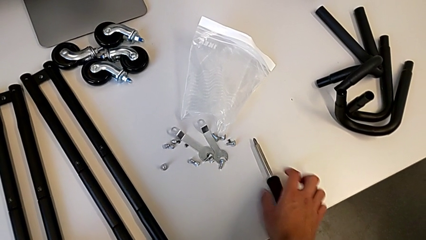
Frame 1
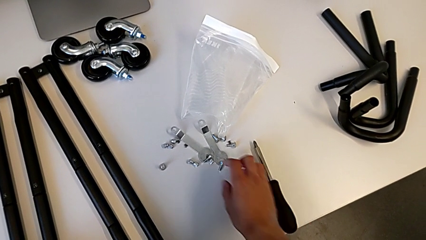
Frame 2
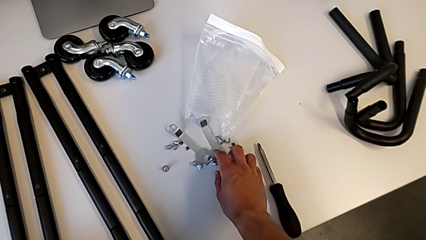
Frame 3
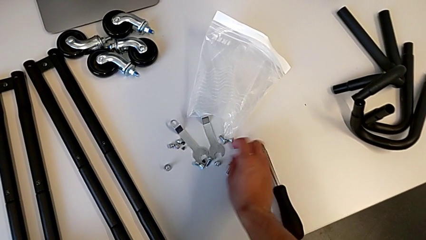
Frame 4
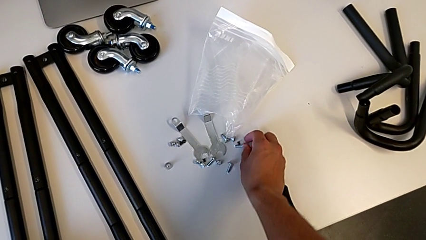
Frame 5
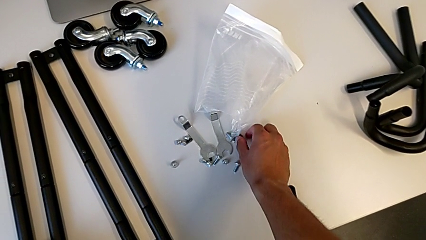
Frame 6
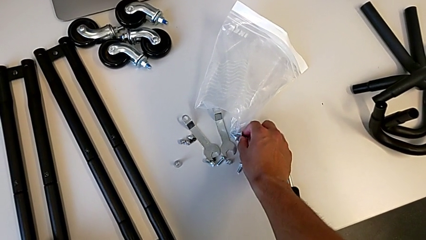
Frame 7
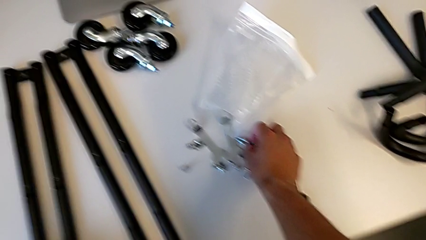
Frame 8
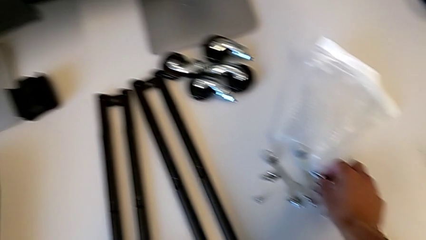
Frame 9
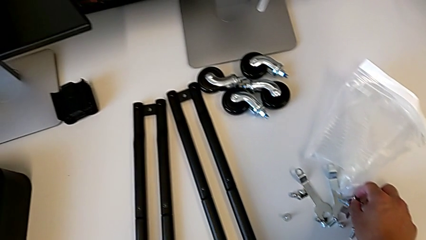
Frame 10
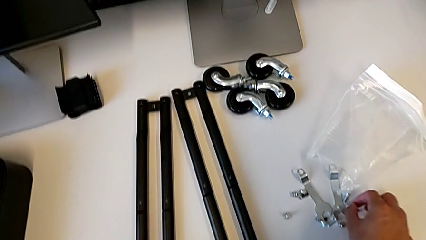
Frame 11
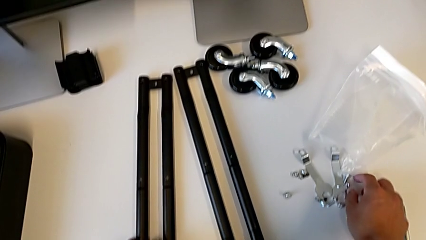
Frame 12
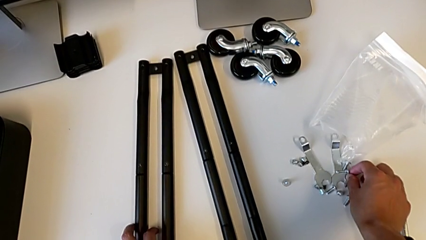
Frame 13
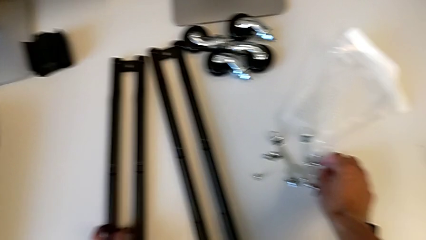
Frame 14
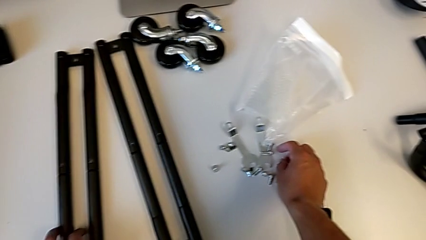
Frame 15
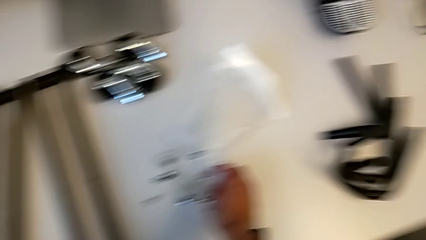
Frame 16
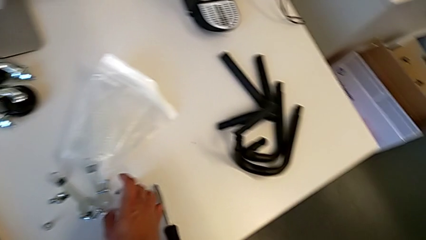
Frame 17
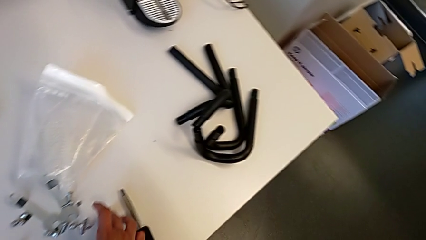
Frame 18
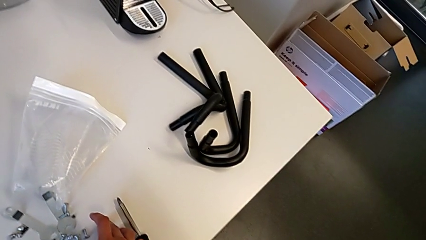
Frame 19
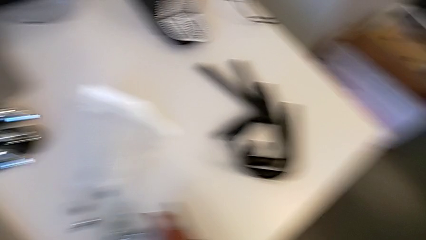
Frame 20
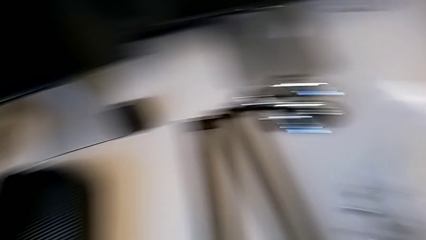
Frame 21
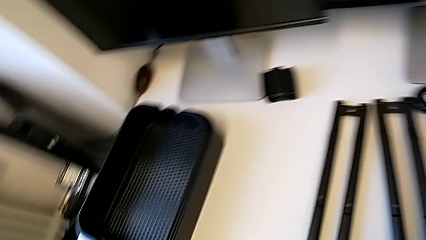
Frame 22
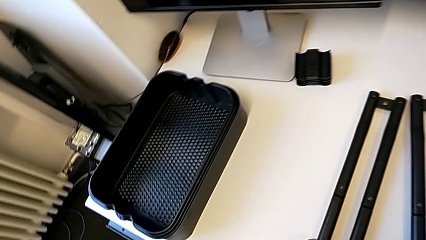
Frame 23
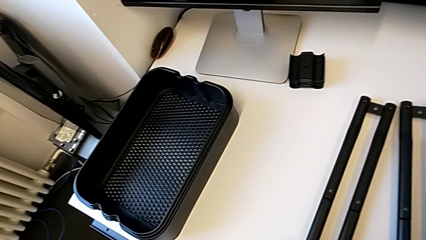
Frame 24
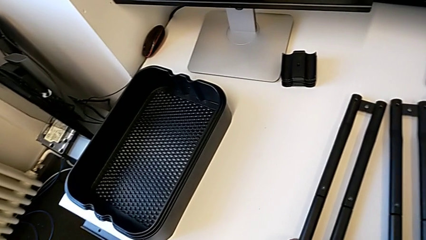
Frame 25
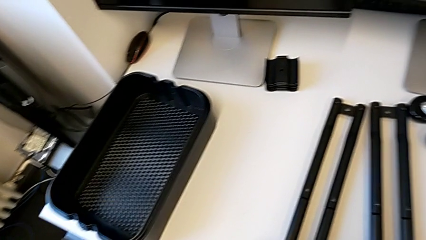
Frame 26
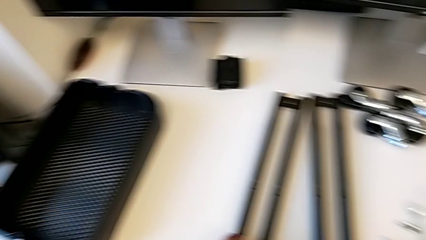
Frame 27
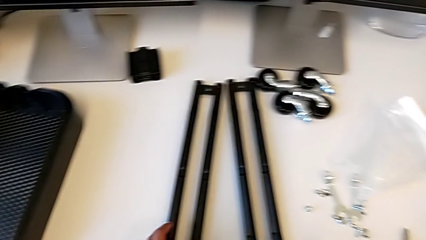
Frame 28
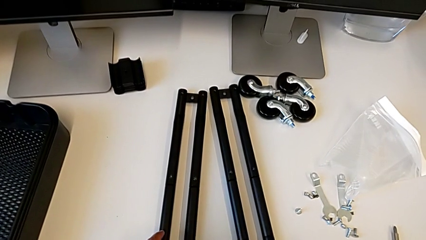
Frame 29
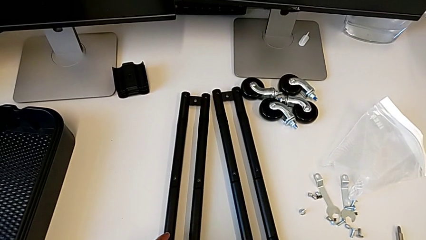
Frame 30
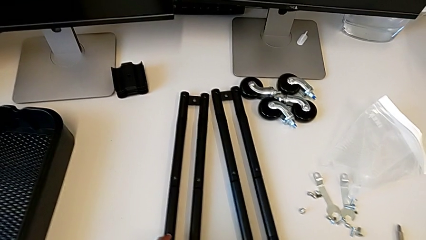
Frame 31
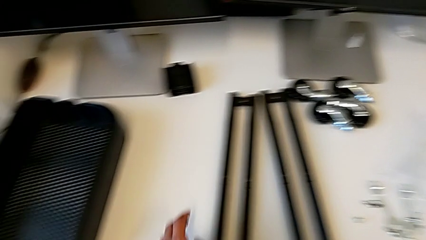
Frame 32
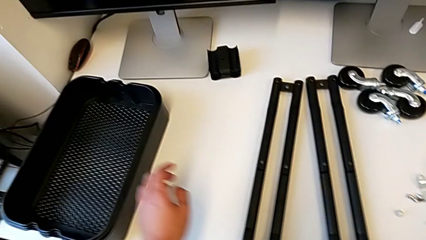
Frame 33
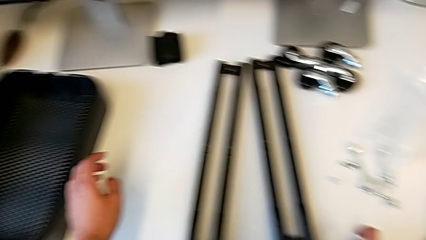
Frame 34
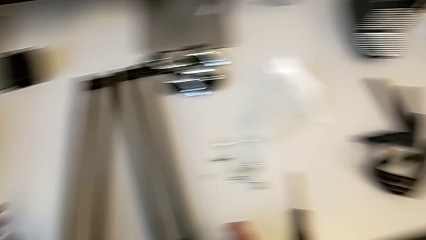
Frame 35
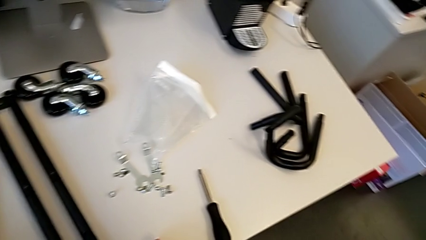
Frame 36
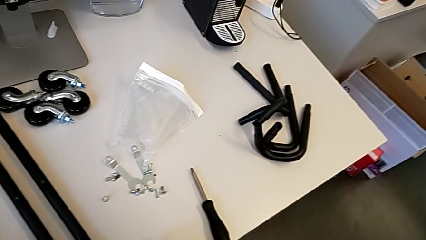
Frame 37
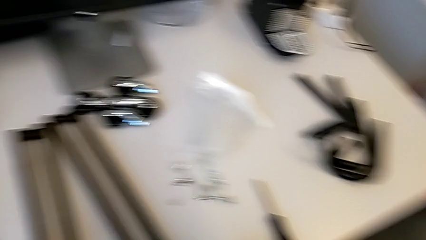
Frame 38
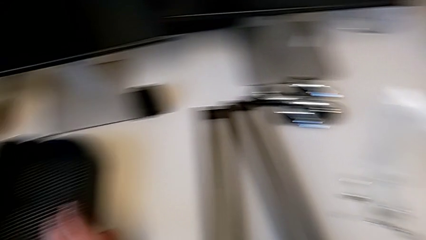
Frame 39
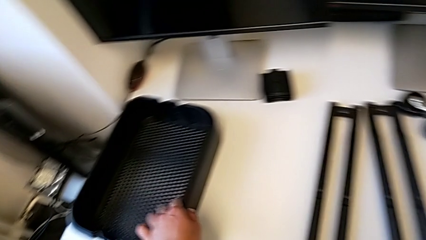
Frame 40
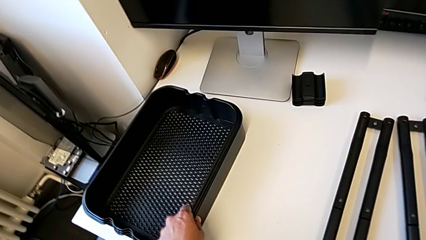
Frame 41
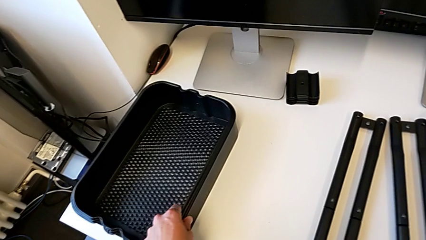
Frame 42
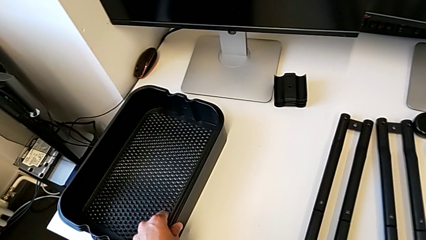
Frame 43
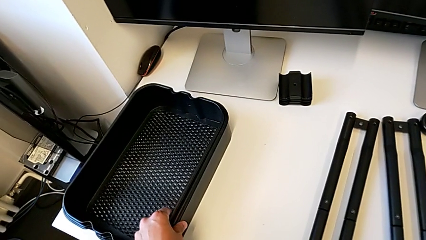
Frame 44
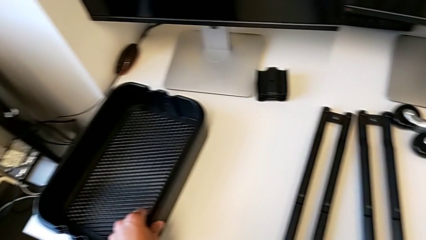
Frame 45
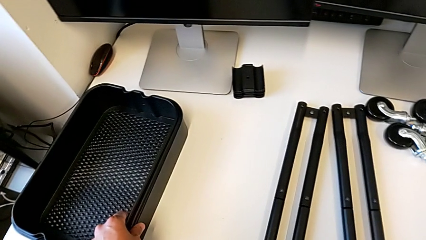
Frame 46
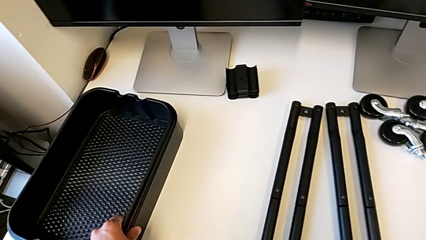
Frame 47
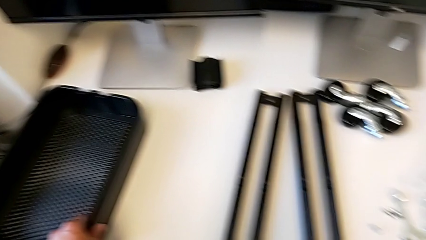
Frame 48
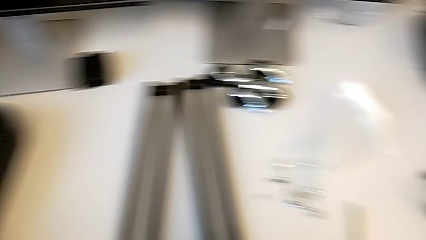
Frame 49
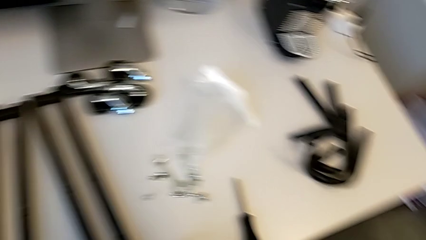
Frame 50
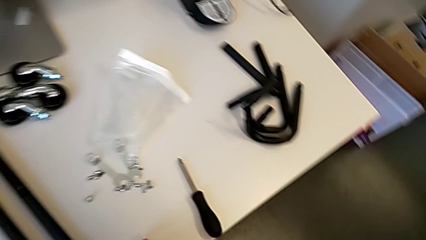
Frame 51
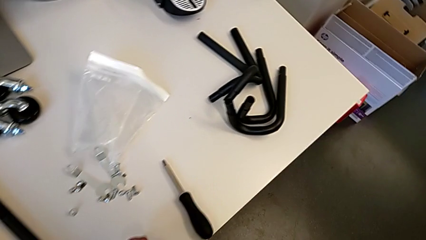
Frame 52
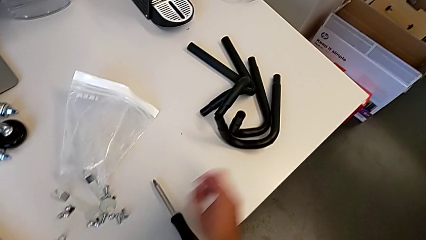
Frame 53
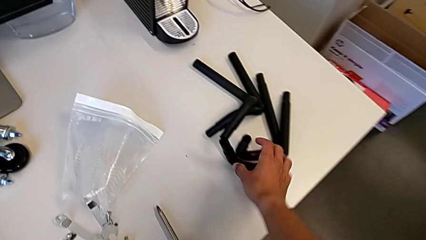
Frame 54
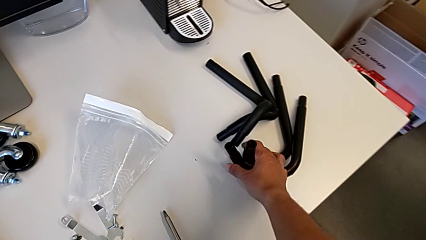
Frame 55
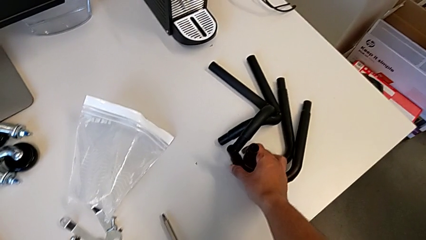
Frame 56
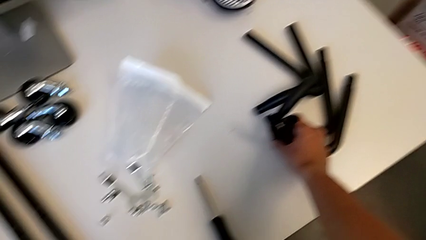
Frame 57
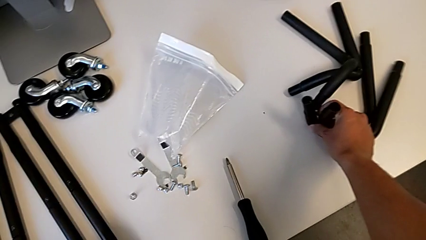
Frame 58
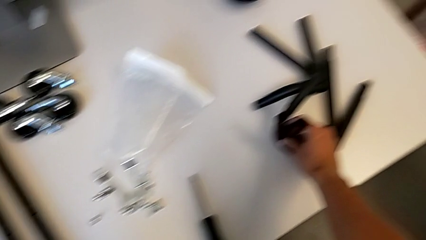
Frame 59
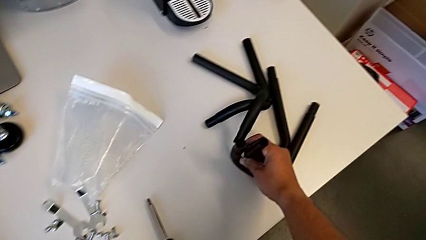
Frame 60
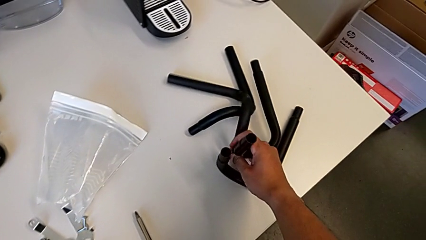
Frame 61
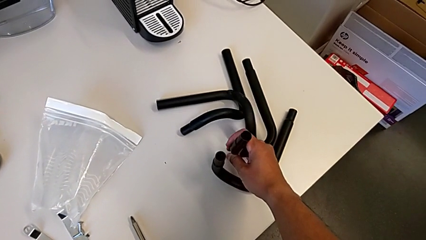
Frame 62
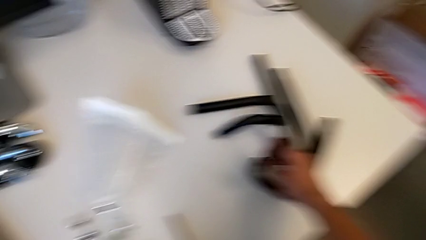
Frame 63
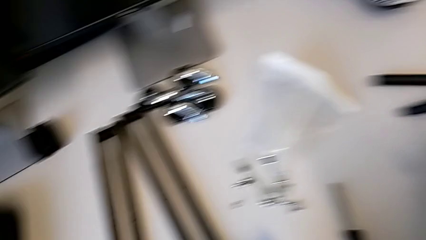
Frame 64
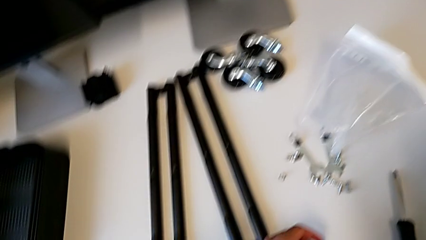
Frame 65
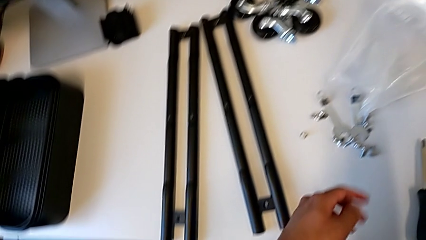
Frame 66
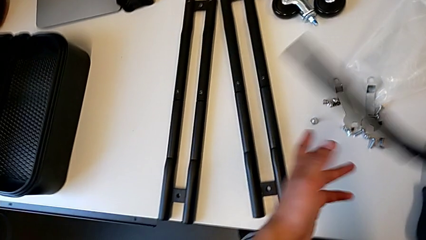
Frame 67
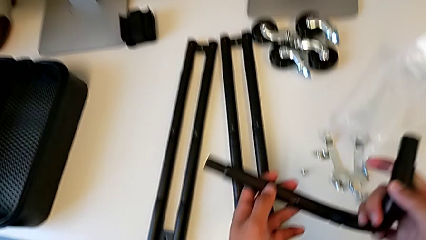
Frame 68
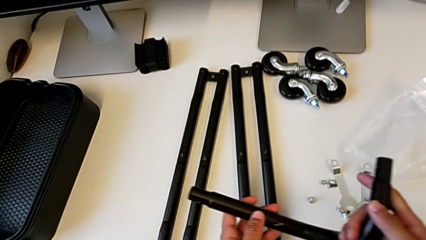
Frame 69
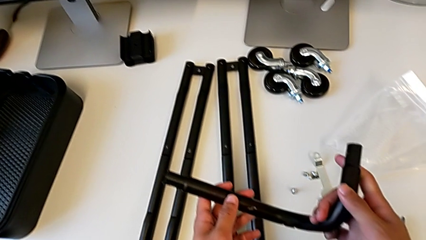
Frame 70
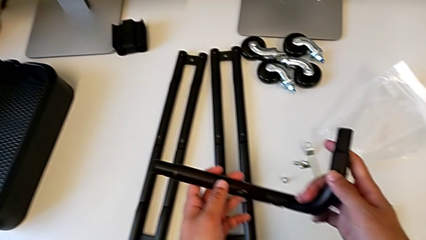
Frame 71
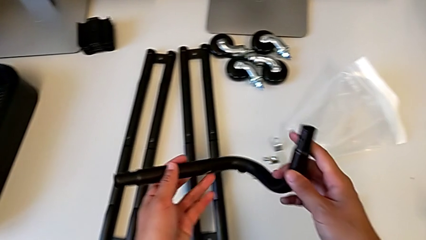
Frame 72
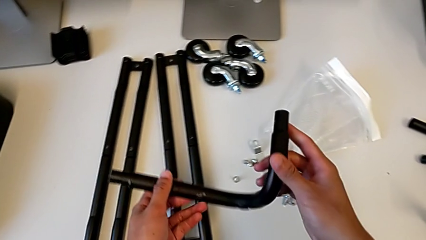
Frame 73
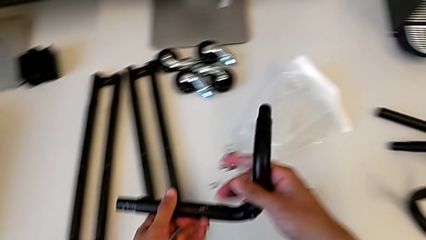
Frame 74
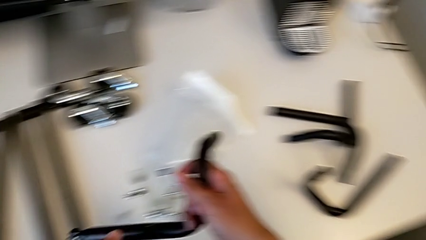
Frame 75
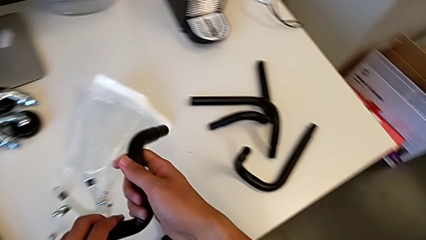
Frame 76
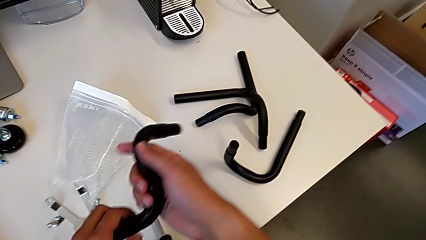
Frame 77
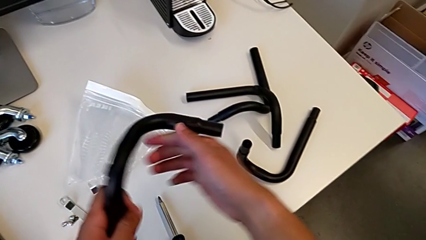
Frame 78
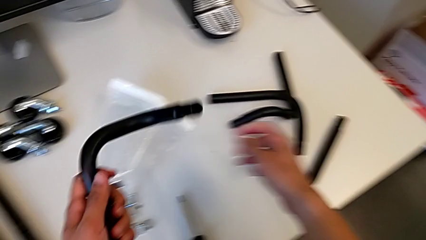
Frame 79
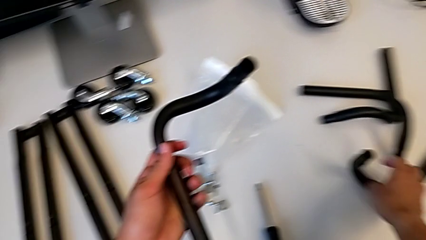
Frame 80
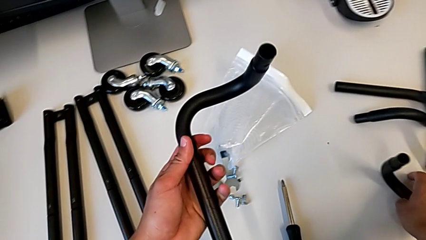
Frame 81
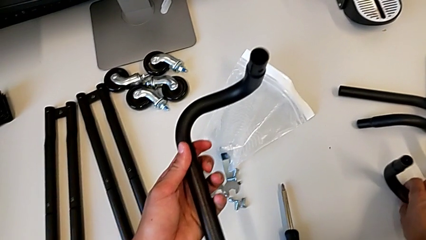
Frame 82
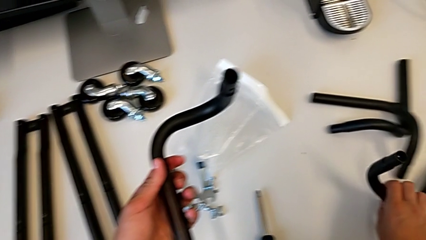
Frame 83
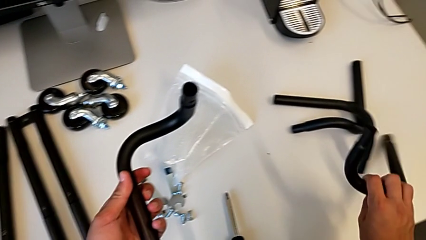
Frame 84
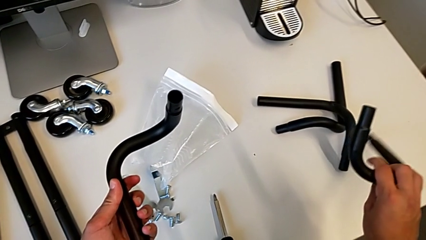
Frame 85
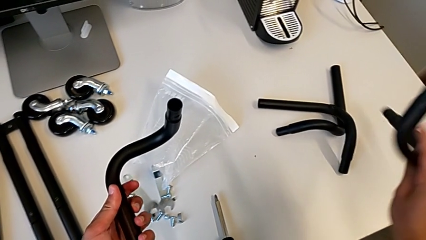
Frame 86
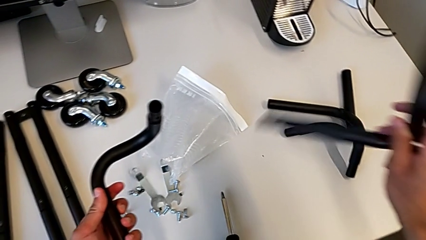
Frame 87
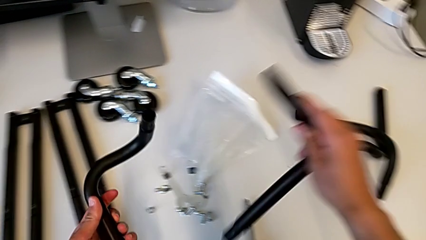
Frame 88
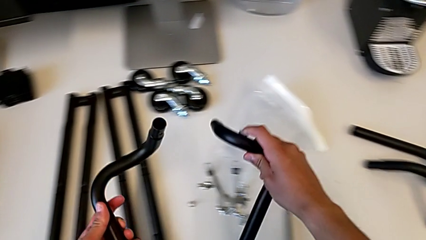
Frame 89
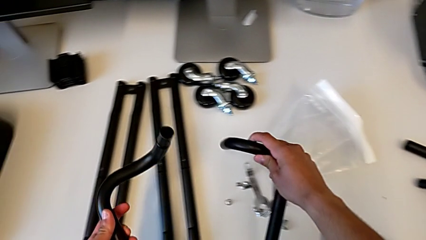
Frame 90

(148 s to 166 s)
The camera wearer is assembling the base frame. They grab the screw, grab the grid tray, grab the first frame and grab the second frame.
